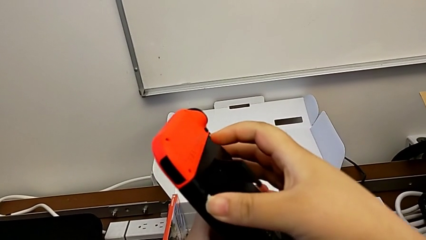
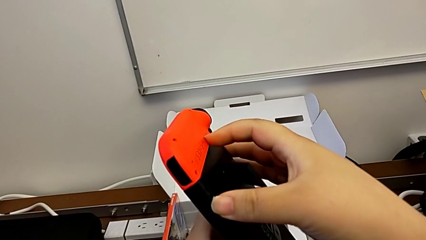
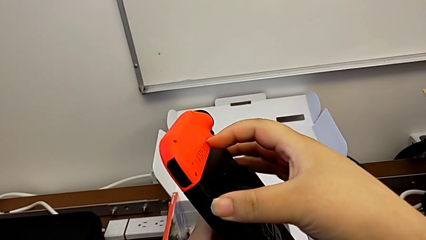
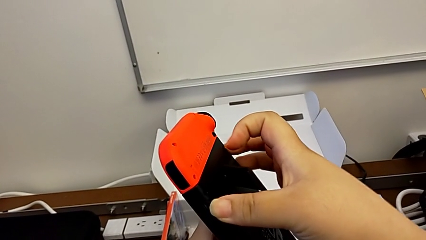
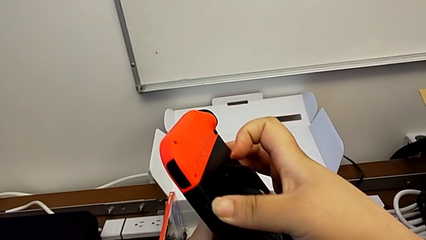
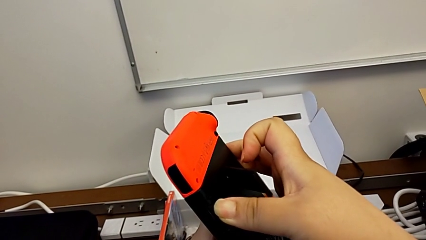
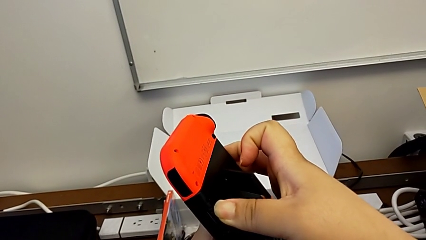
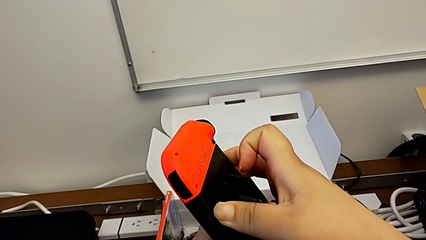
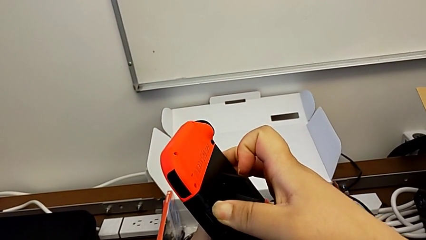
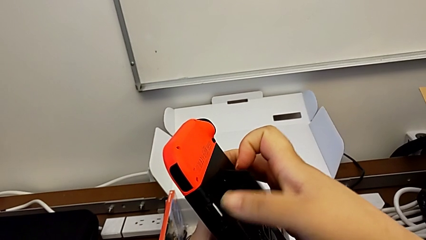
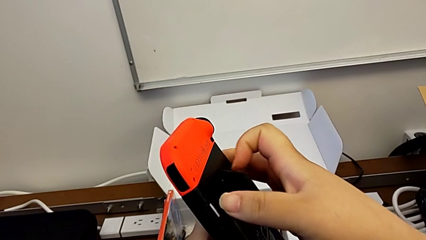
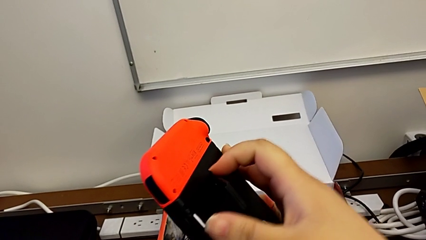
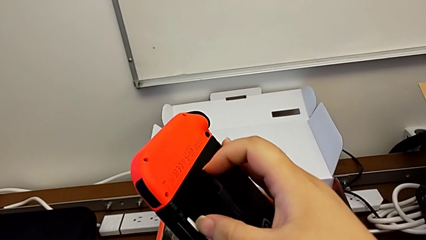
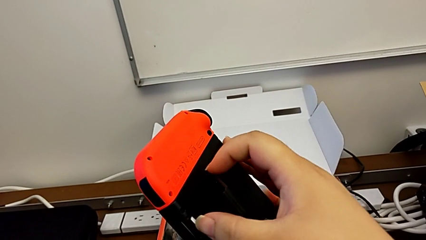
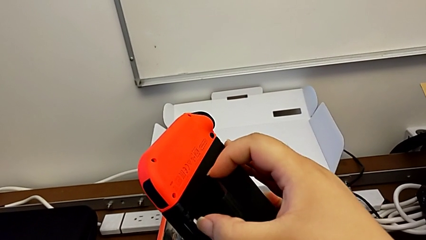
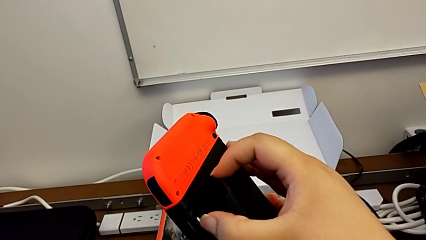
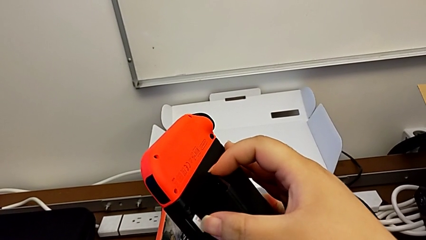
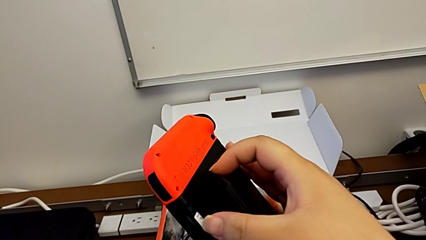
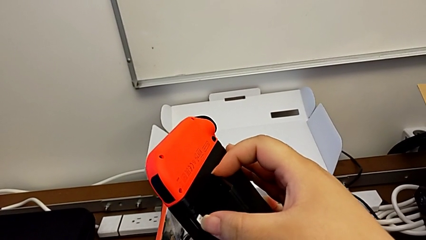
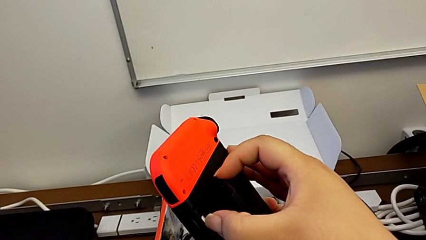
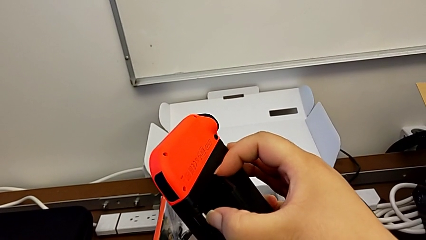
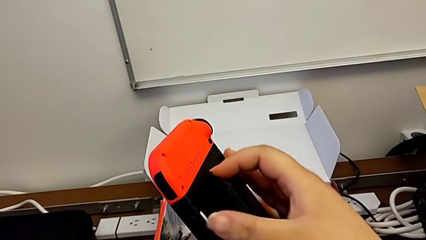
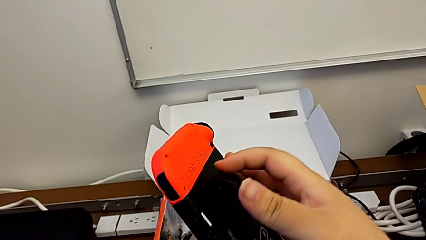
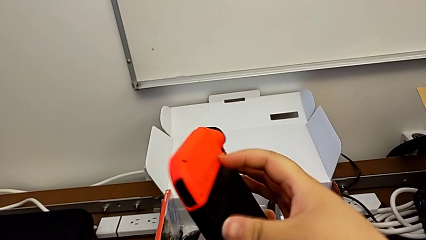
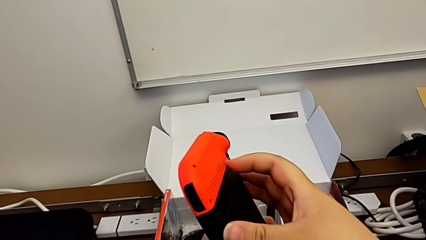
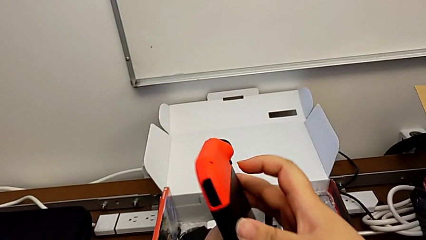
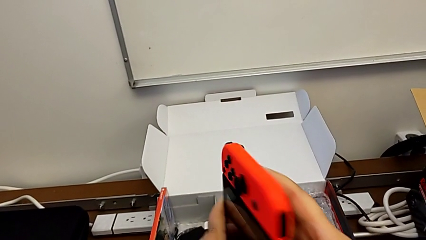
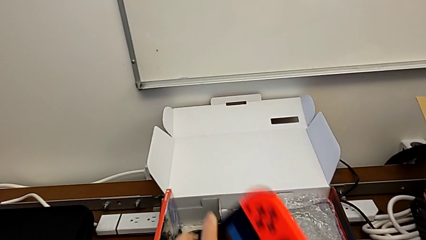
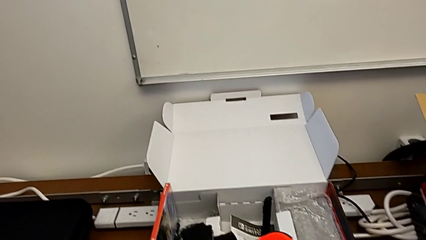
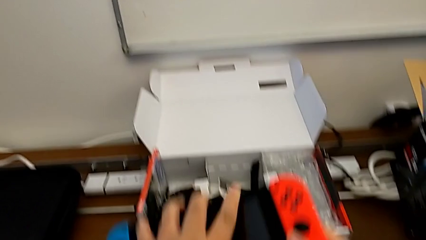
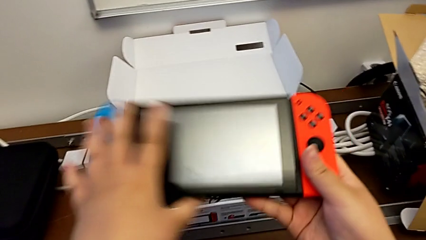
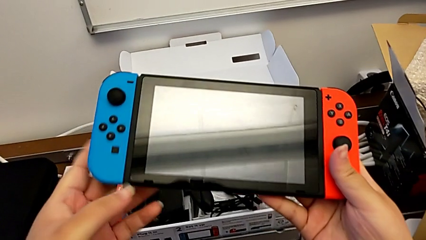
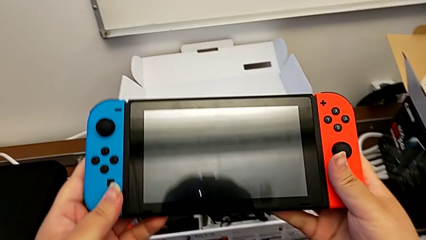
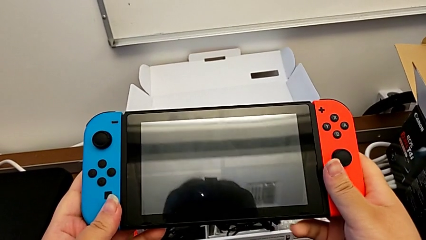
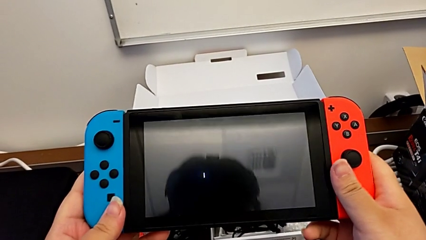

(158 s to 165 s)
The camera wearer is changing their micro SD card. They insert the SD card, push it, close the kickstand and begin to rotate the Nintendo Switch.

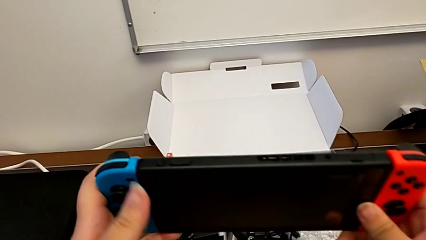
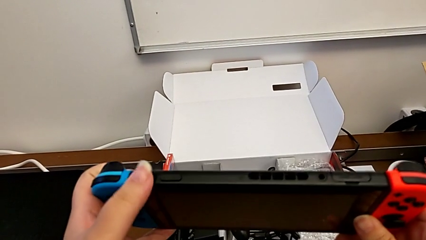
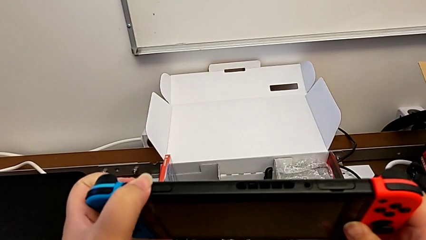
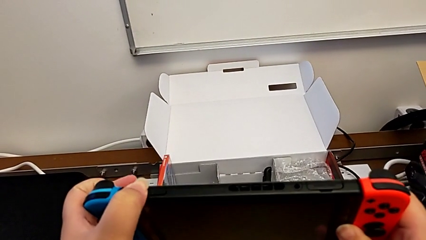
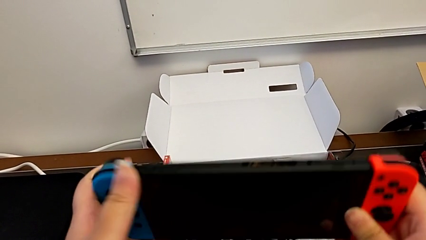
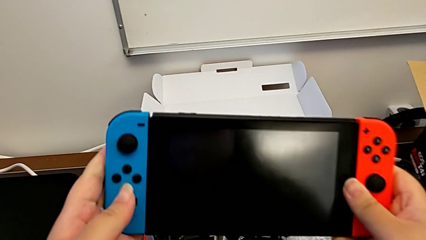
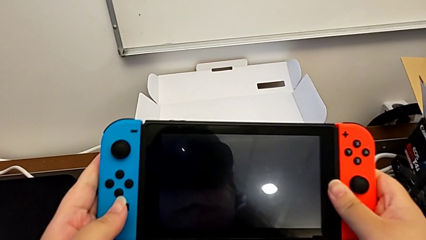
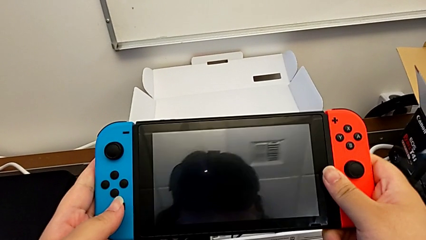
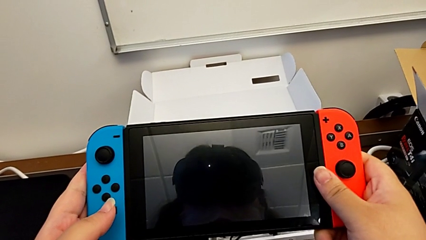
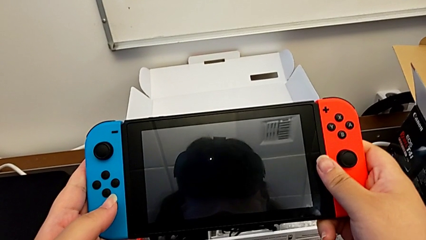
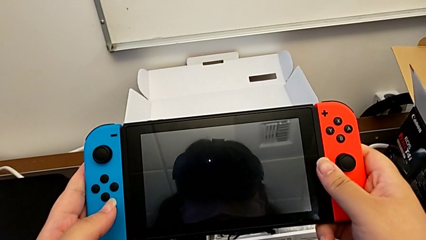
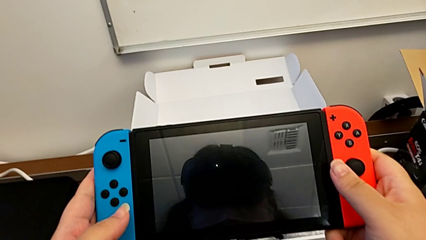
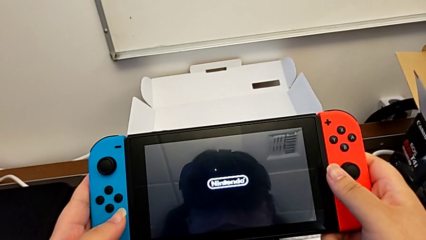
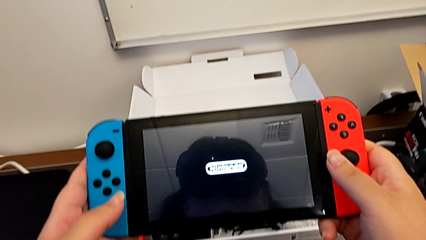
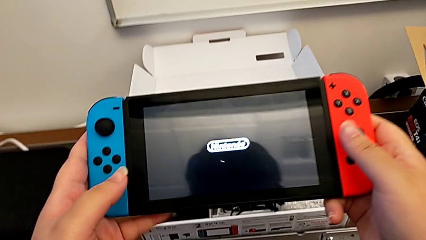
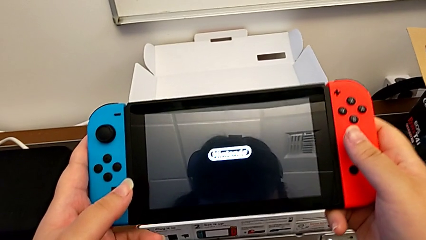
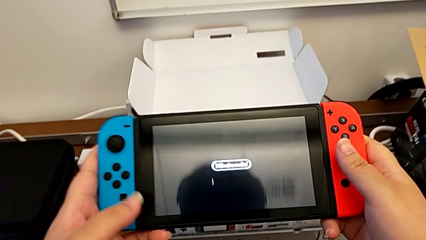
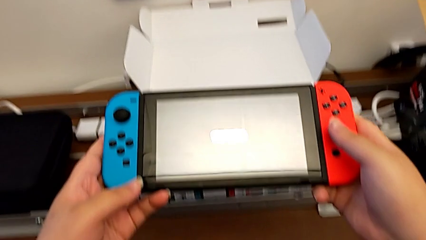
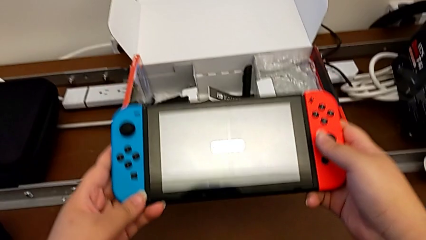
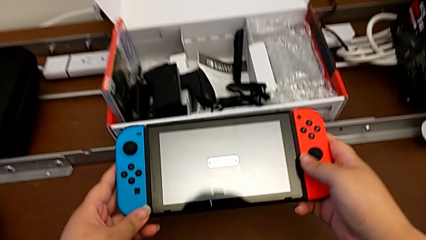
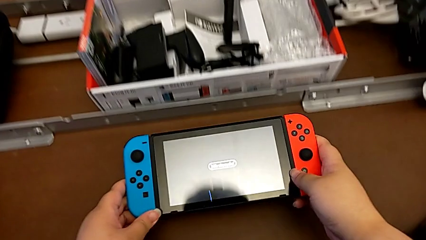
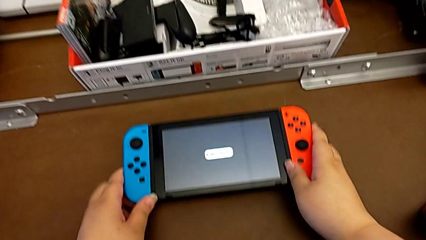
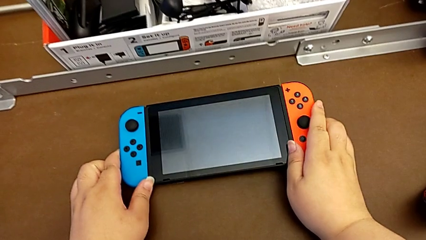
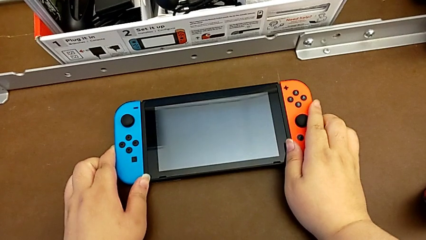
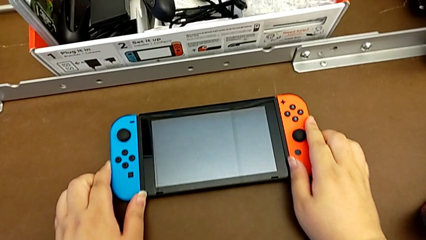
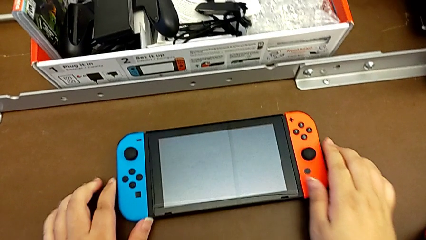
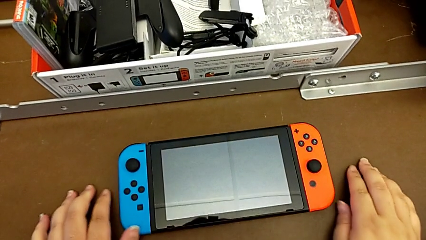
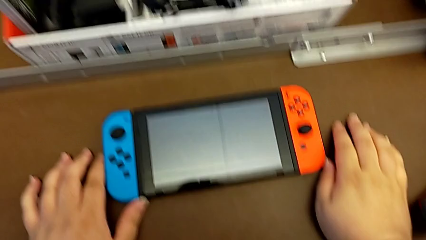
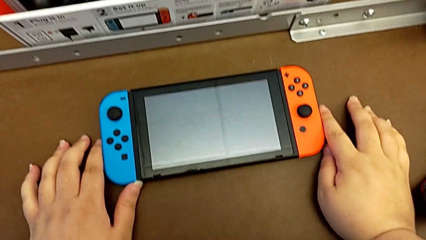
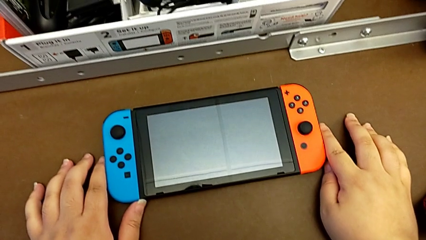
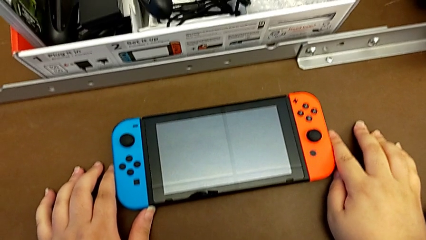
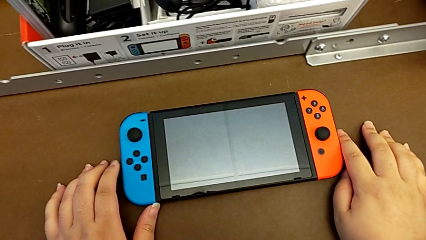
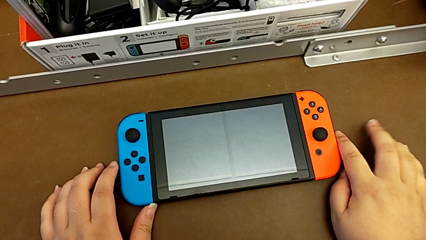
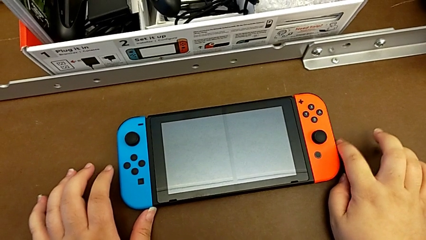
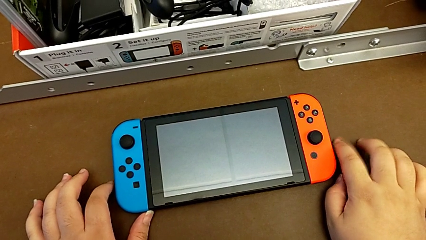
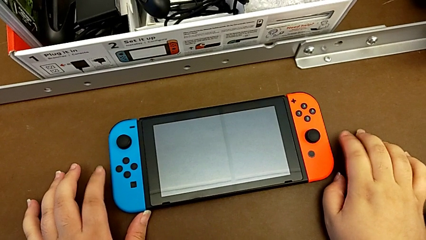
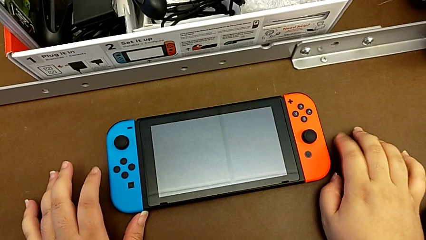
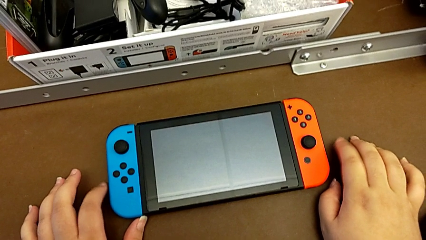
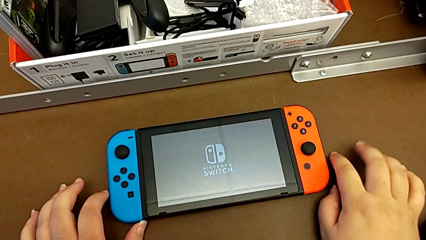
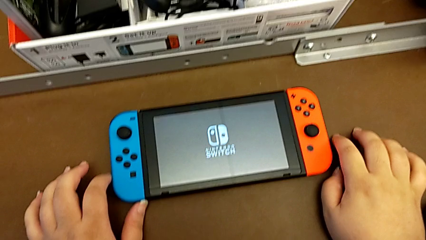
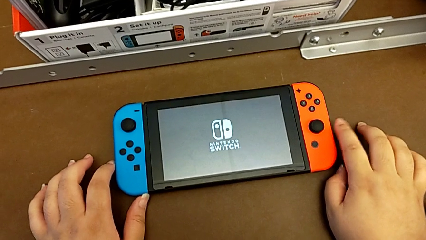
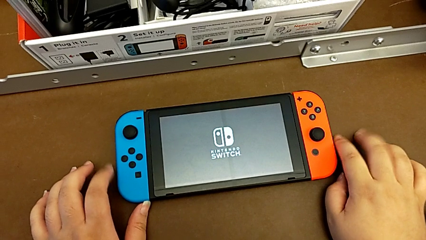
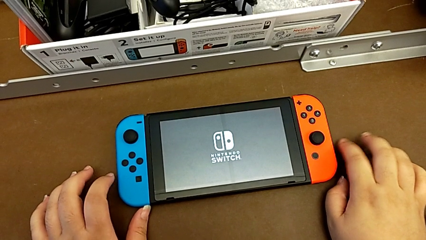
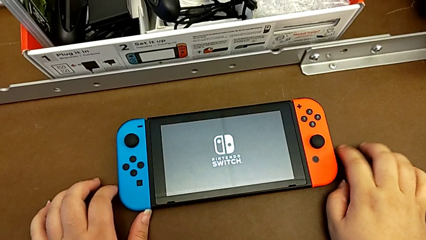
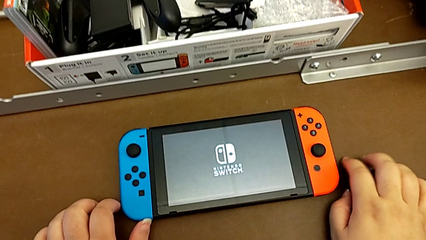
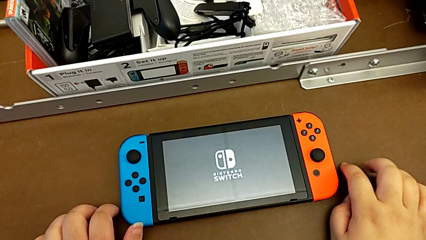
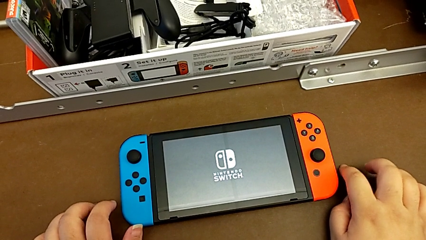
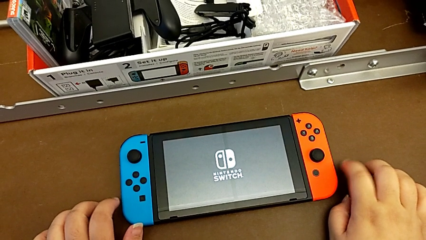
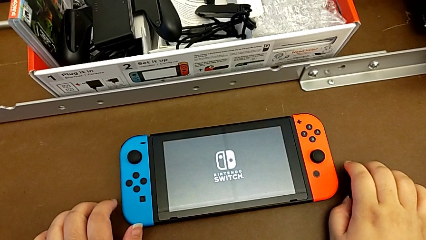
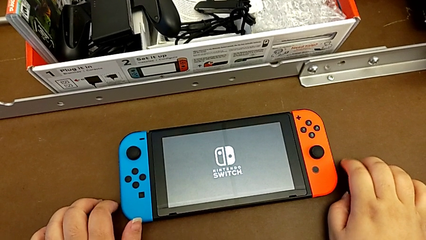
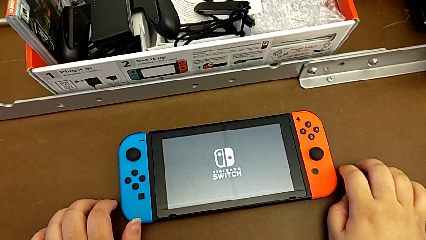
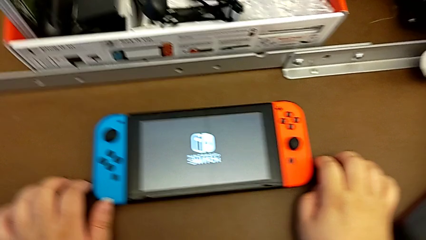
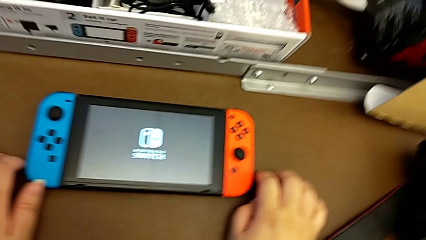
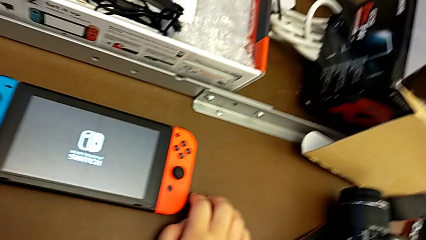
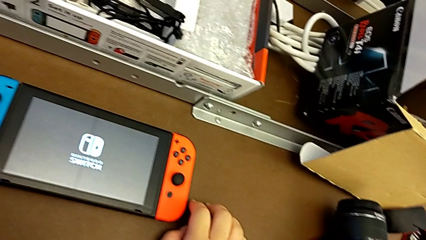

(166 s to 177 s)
The camera wearer is turning on their Nintendo Switch. They press the top button, hold the Nintendo Switch and place it.
